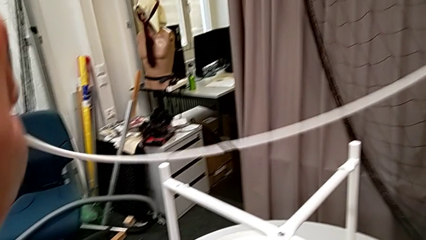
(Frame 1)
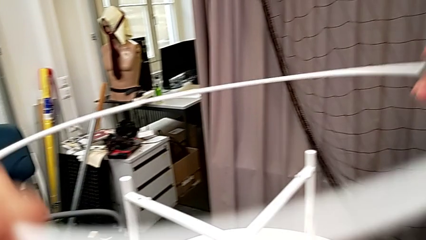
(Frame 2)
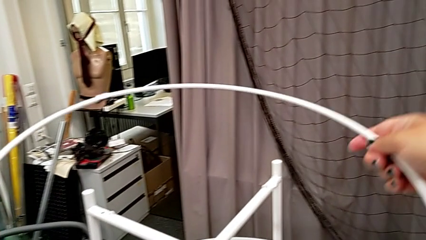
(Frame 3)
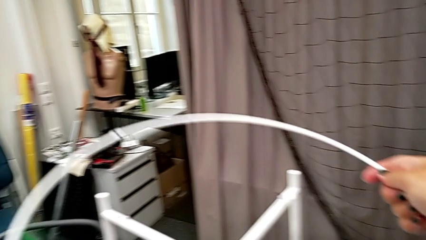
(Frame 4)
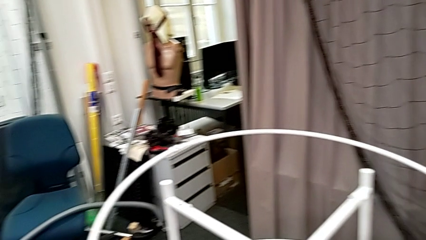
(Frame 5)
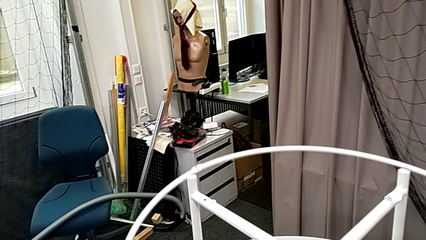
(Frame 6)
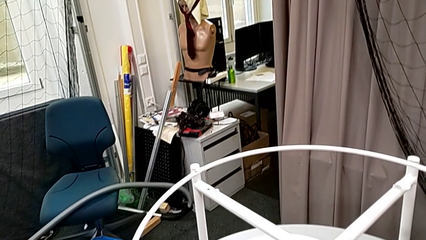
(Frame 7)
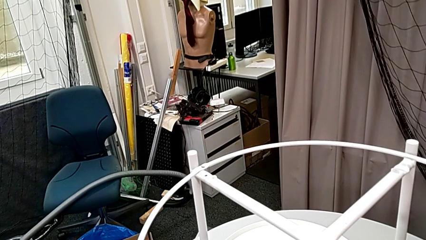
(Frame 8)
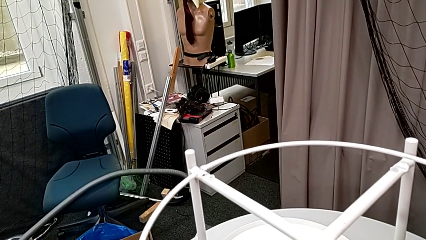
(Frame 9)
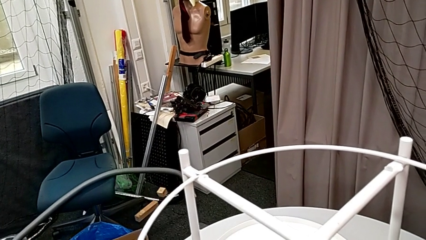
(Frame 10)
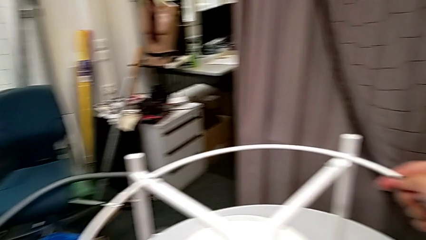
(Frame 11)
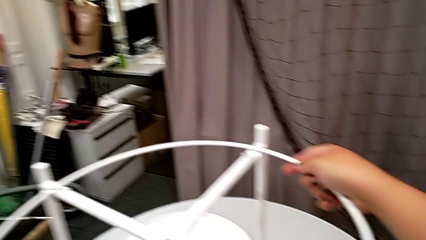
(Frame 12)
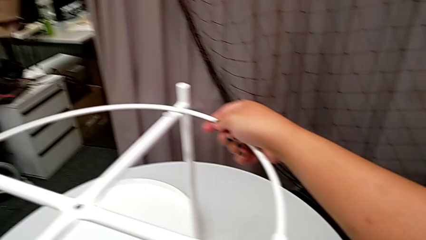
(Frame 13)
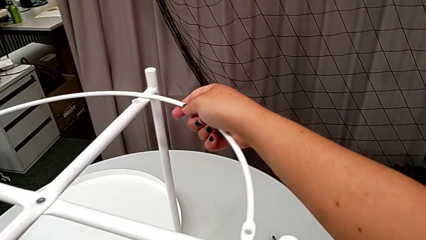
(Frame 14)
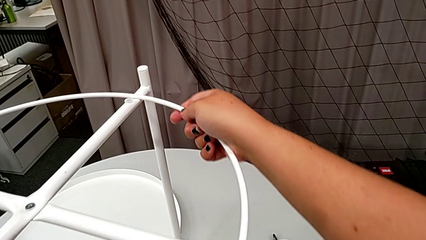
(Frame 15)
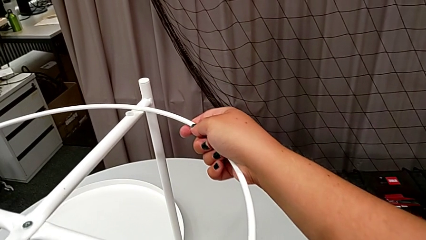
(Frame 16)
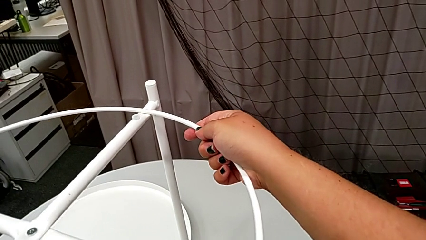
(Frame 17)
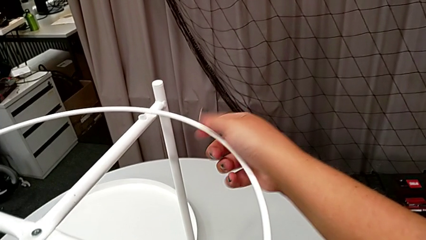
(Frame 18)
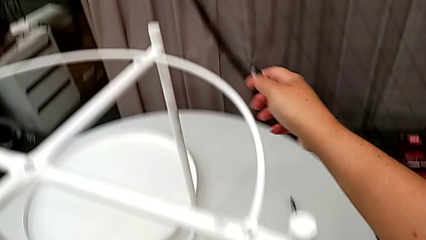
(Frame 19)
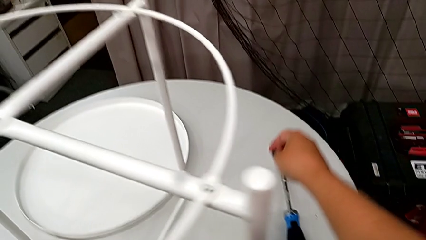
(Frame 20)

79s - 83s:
The camera wearer is assembling the circle. They place the circle.

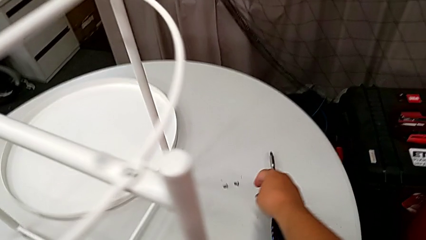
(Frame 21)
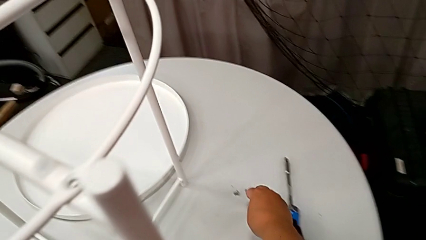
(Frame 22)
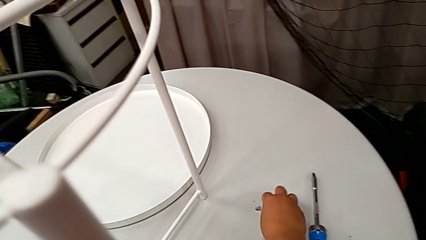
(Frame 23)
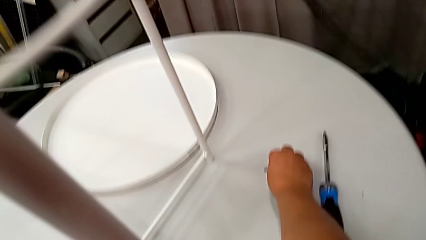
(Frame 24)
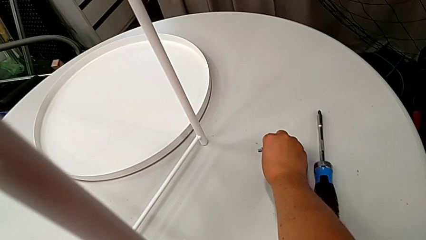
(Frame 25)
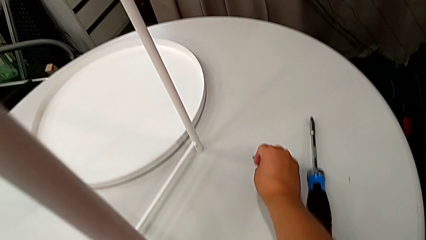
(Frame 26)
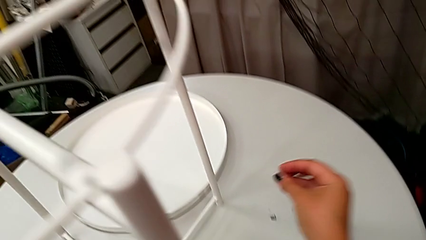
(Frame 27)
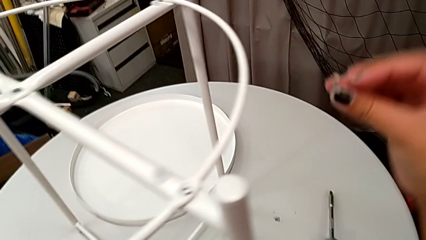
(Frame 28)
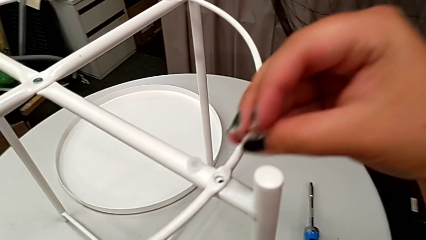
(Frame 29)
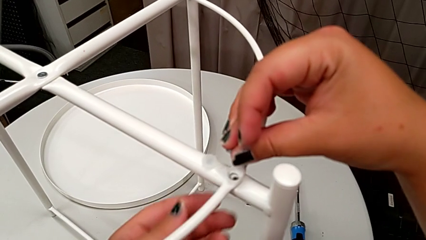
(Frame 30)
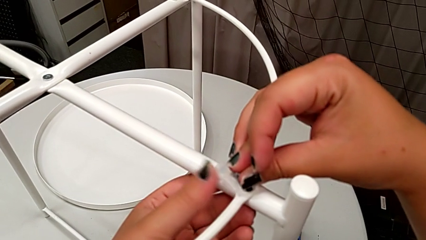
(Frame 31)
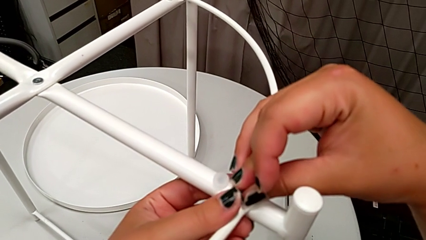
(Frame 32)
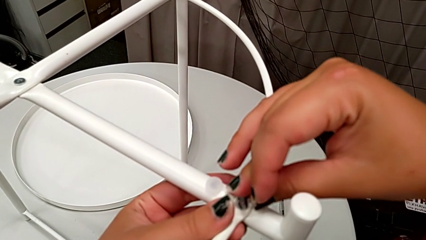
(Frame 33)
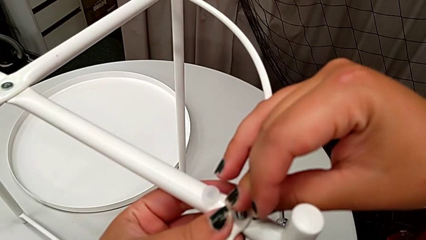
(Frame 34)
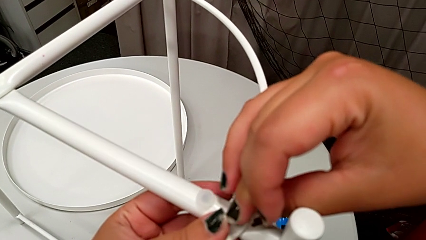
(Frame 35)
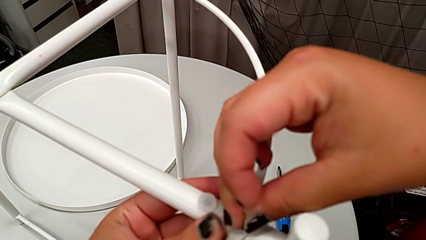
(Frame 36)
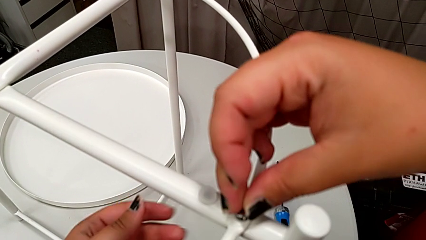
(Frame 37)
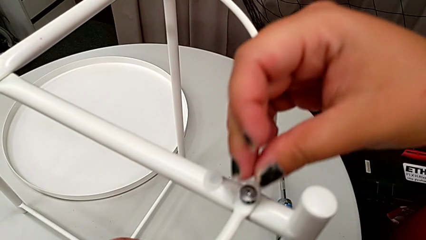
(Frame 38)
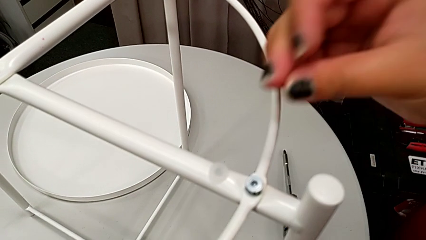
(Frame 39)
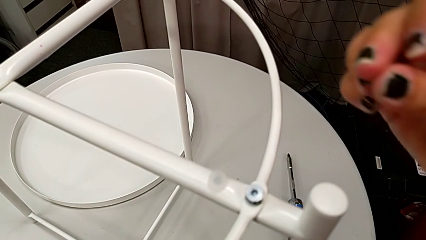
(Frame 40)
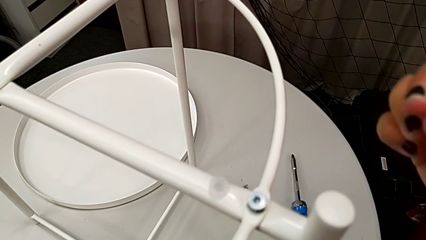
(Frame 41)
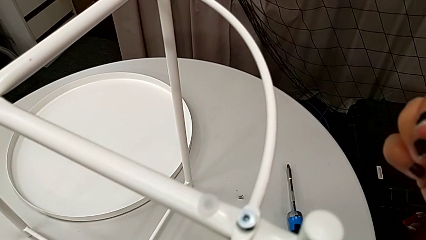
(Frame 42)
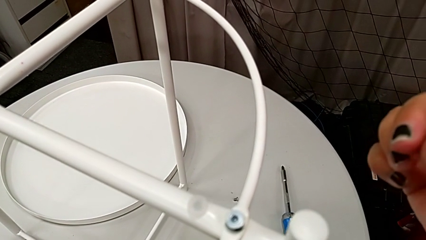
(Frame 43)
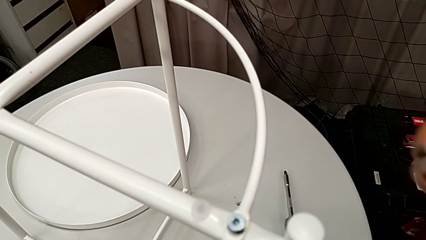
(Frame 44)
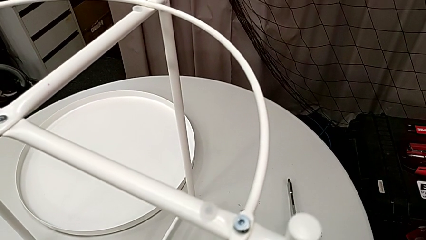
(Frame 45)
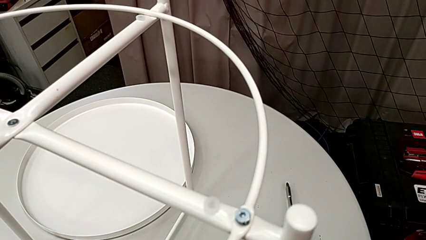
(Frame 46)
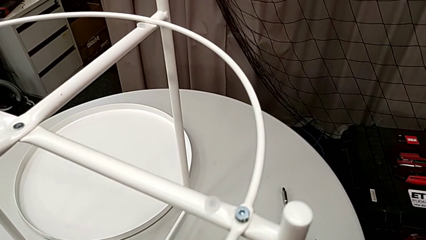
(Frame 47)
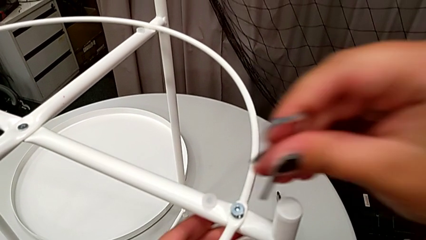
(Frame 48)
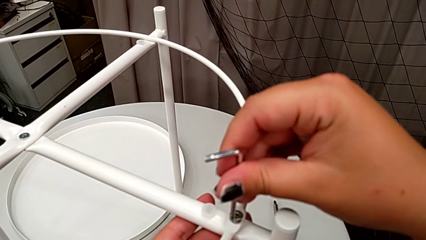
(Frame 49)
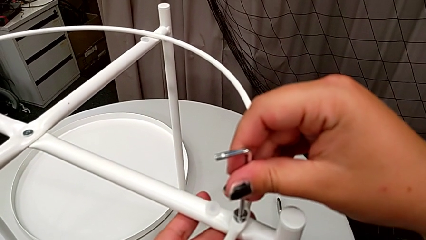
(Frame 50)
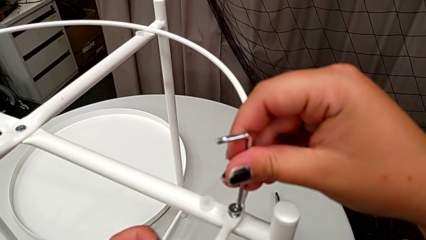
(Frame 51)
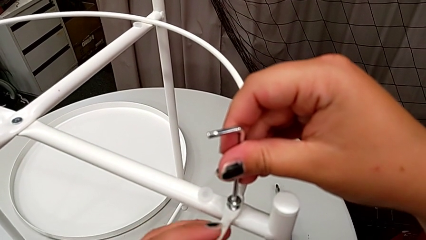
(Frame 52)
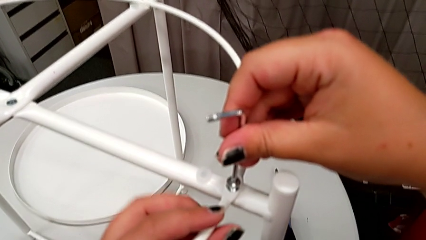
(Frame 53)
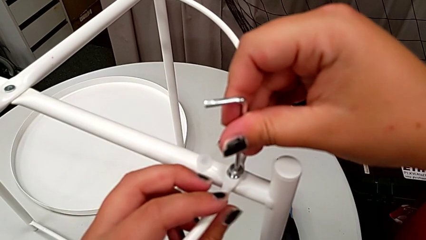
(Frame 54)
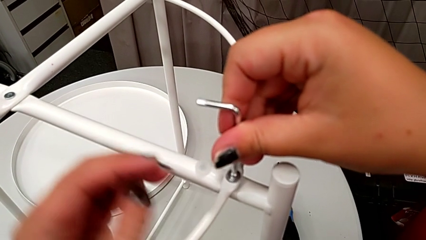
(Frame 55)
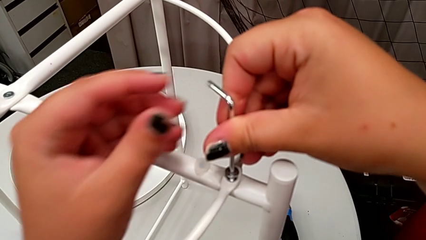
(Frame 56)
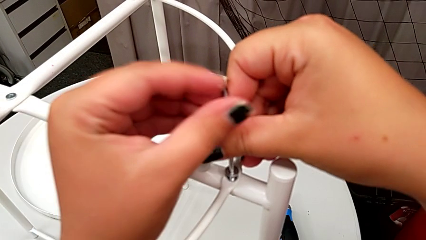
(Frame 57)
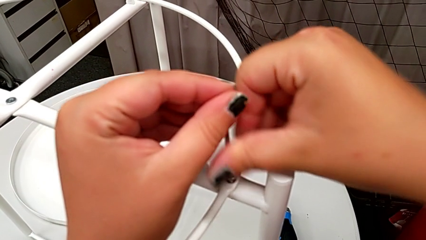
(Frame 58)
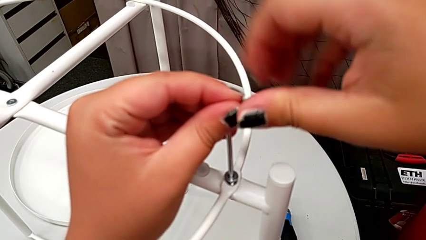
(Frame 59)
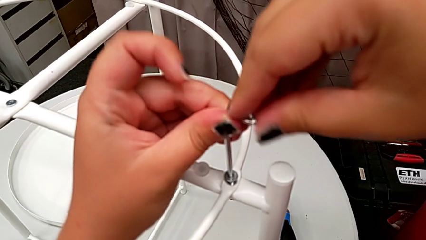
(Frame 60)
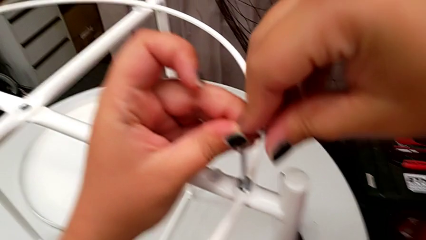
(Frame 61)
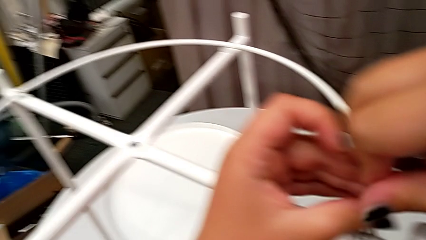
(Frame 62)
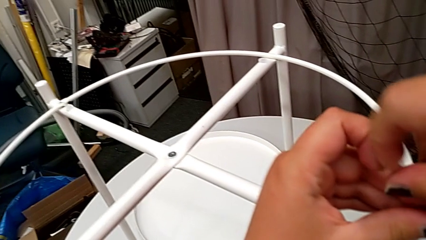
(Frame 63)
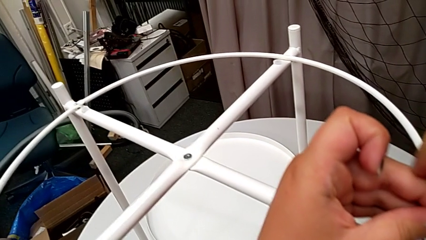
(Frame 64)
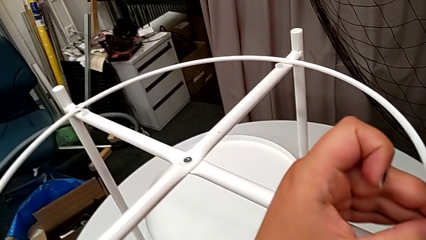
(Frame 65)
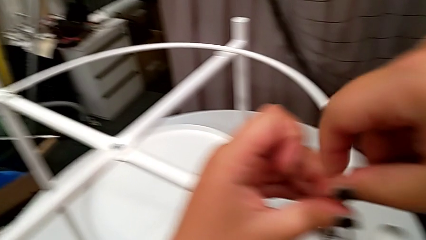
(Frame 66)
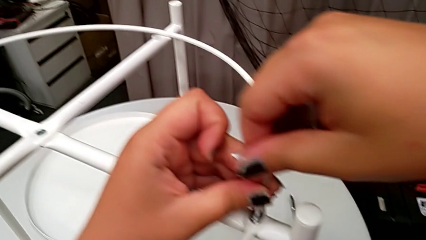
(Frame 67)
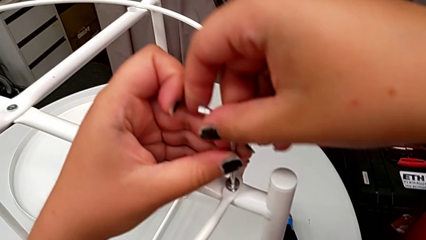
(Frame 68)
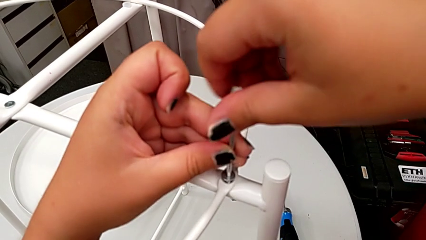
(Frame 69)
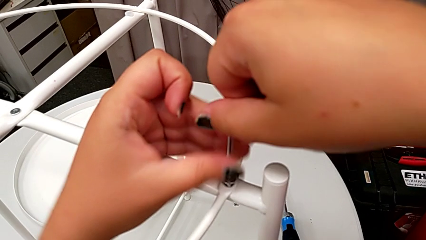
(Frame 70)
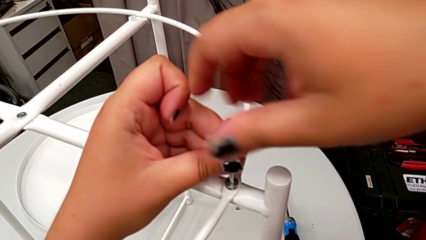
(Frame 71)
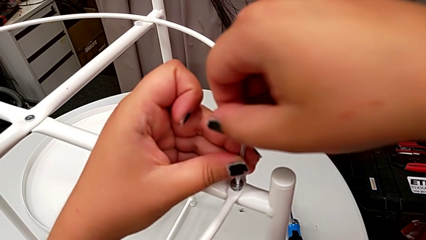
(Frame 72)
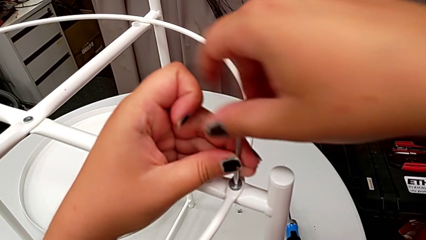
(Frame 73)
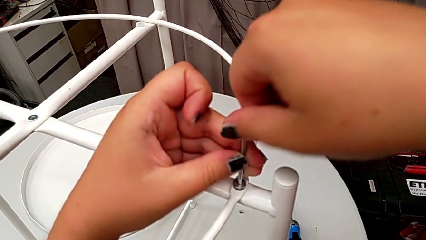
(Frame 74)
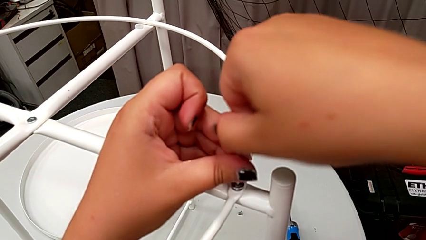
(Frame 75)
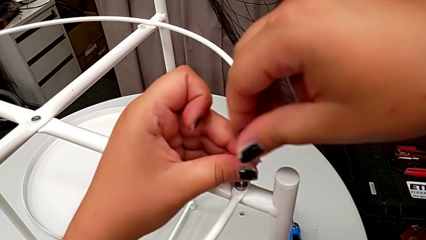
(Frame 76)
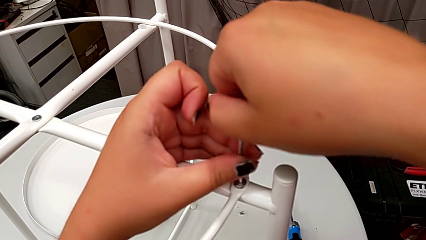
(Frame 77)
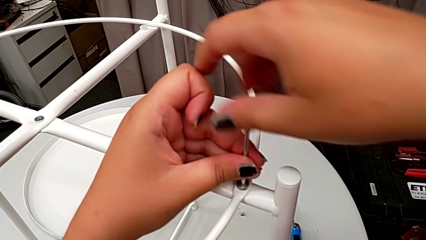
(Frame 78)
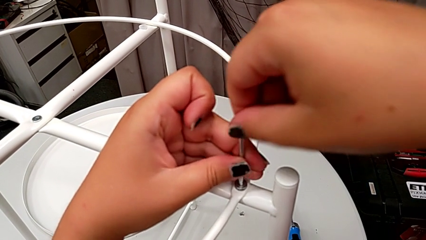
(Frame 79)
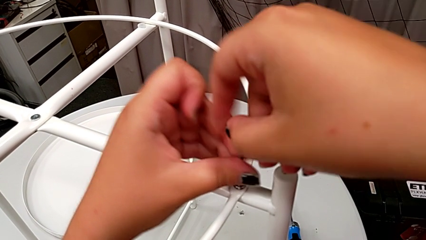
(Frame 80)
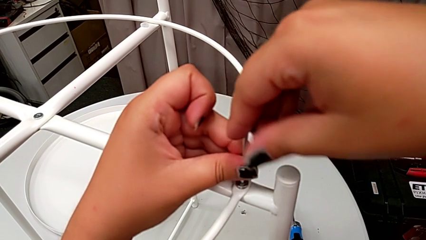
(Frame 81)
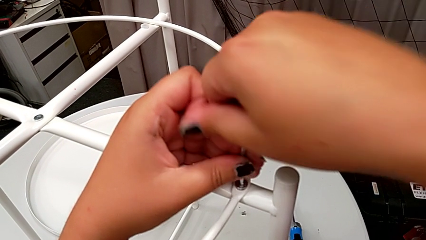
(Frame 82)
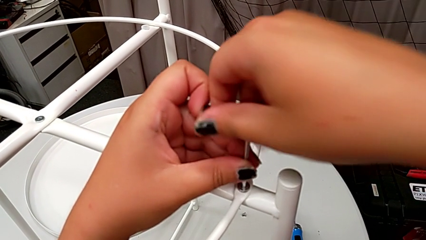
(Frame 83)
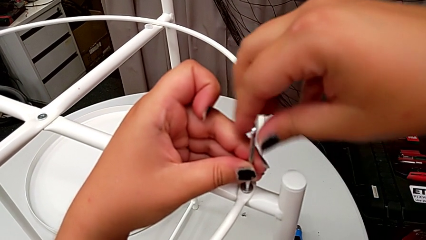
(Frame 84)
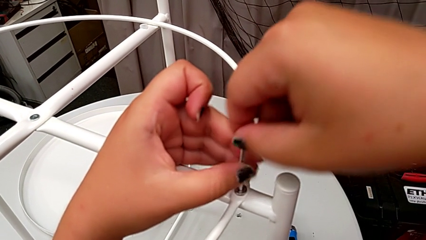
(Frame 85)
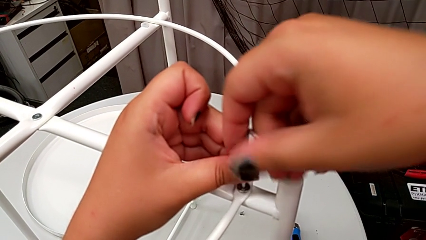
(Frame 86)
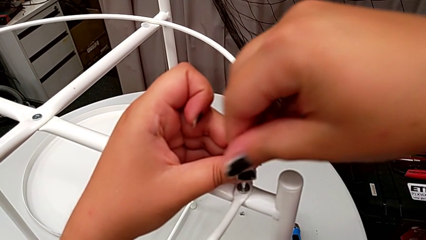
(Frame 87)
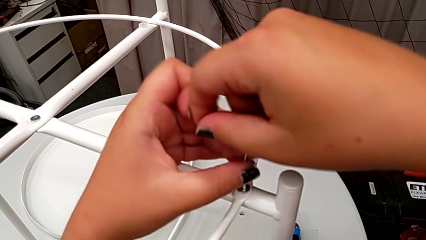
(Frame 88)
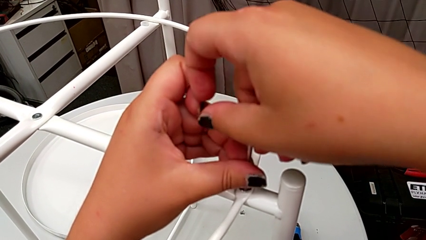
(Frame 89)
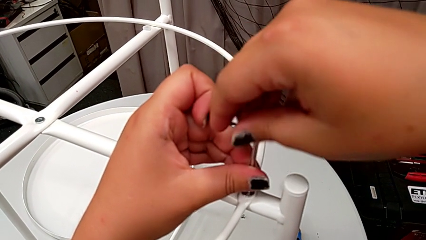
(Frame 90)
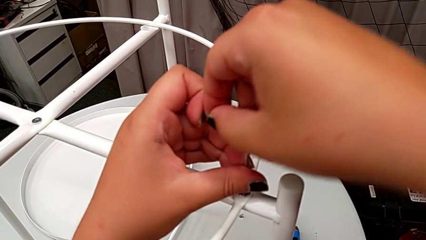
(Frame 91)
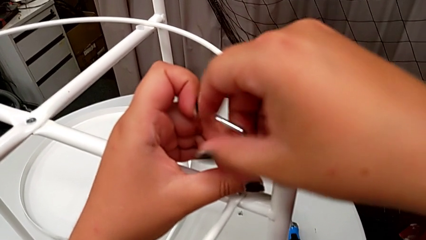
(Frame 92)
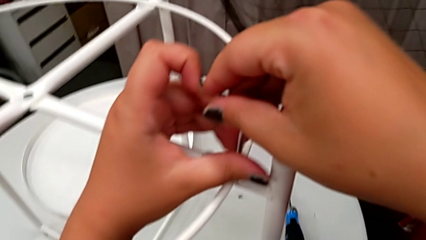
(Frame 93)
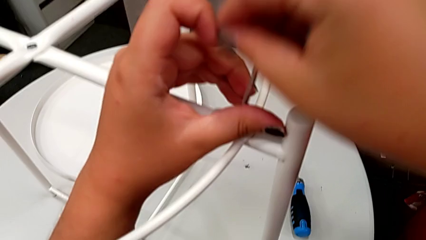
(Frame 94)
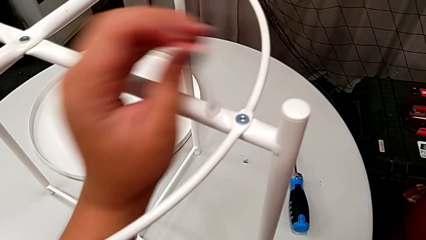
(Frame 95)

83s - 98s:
The camera wearer is assembling the leg to the circle. They grab the hex socket head, lift it and insert it. They grab the Allen wrench, lift it and insert it. They screw the hex socket head.
